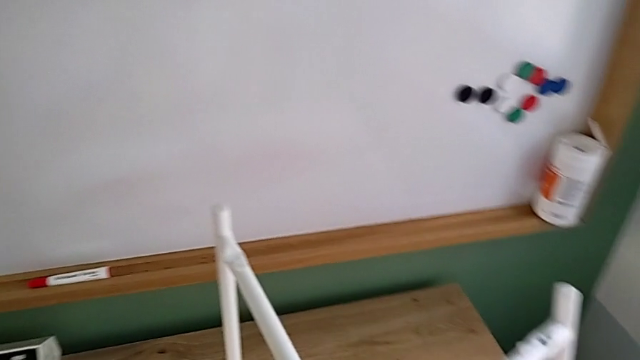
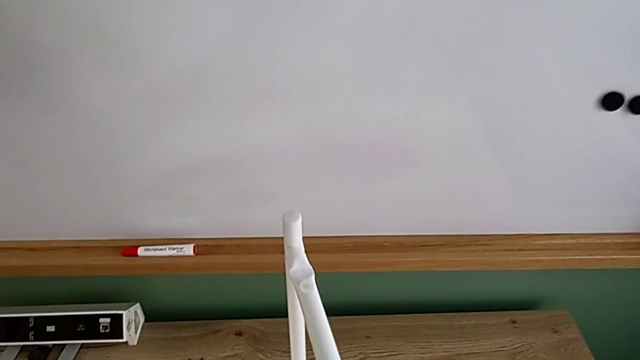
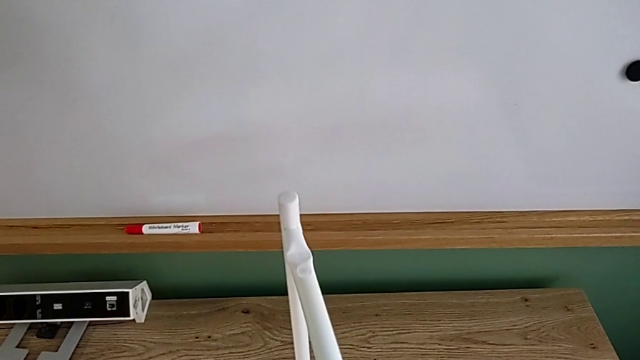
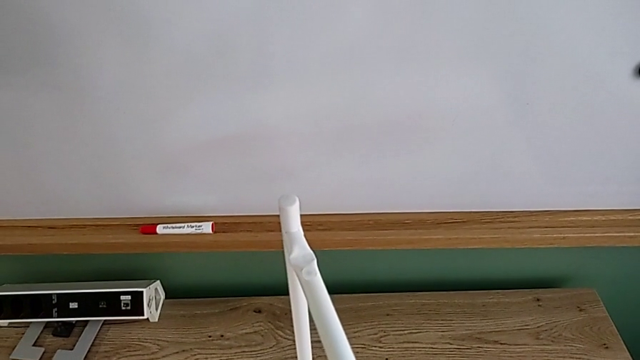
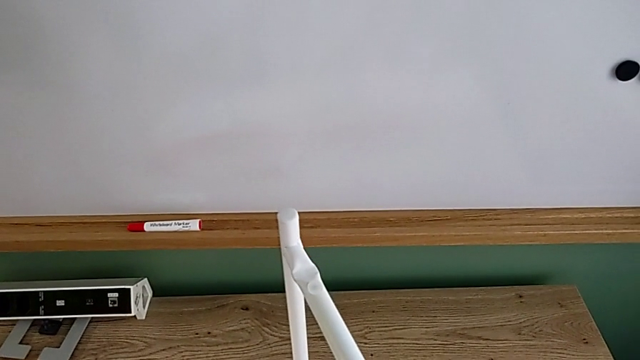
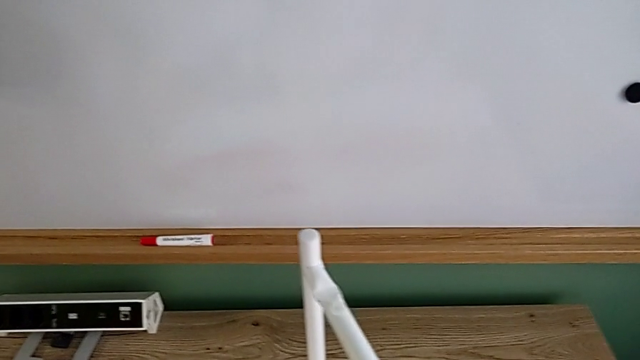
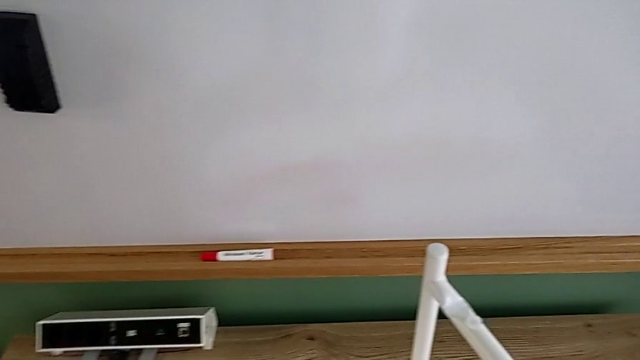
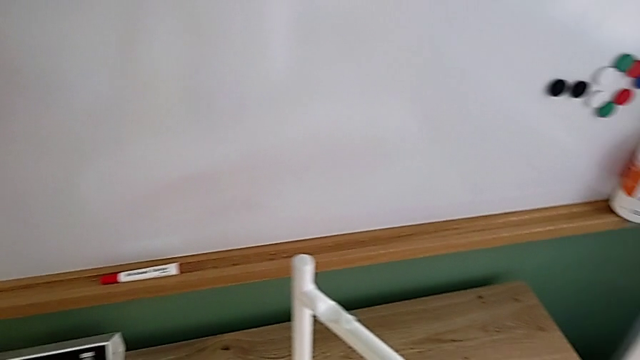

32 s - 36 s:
The camera wearer is mounting the white legs. They slide the white leg.

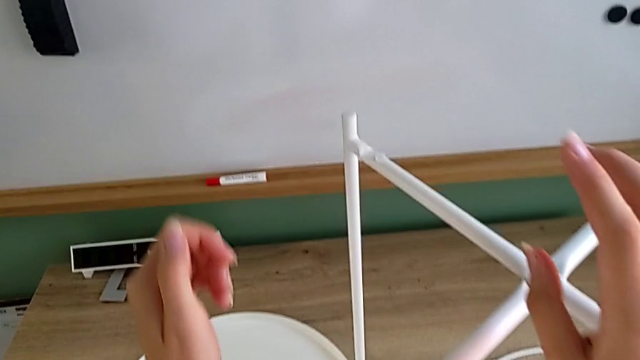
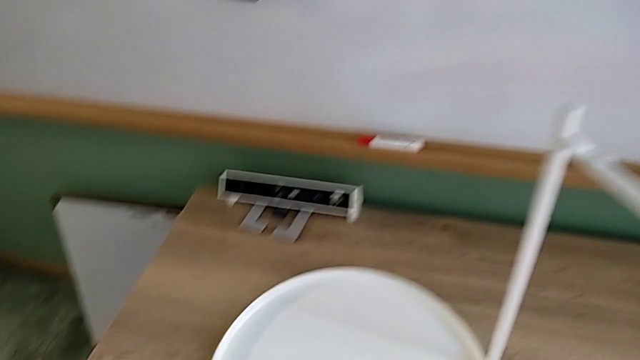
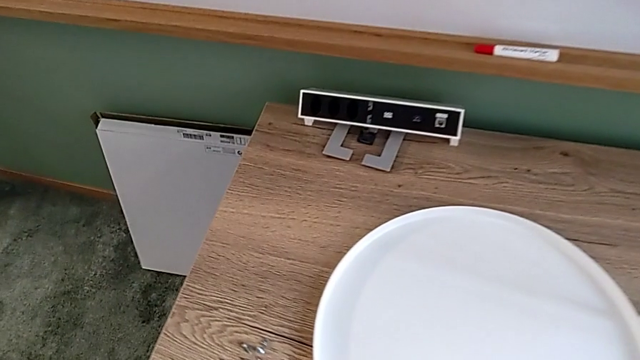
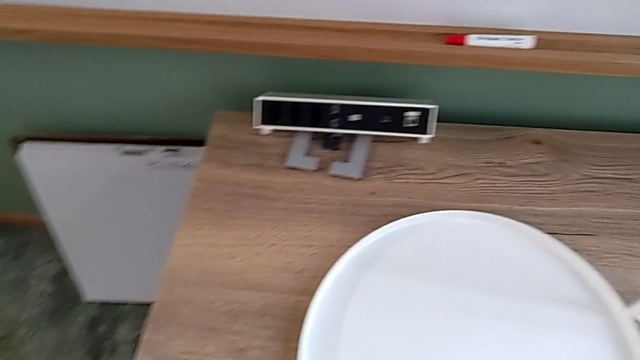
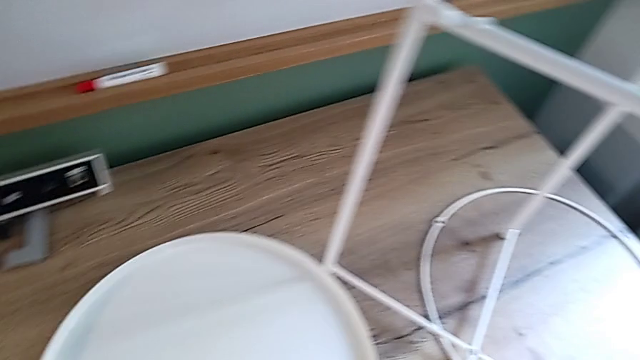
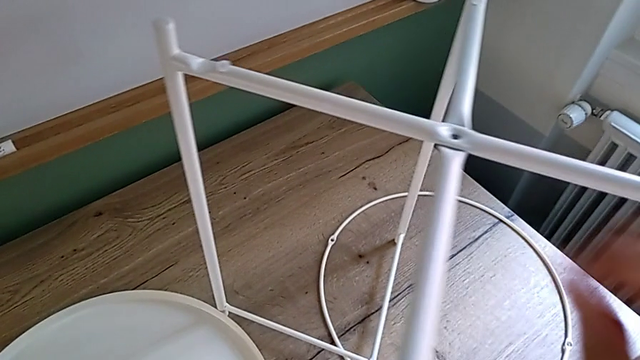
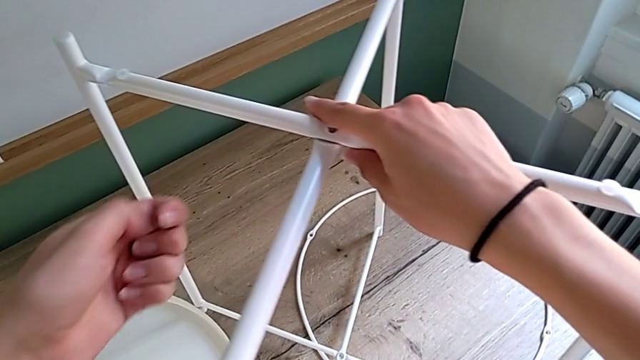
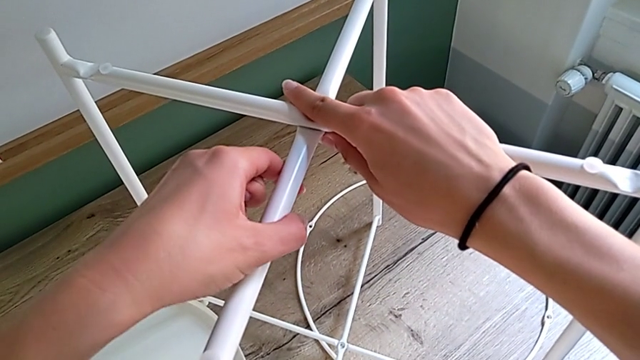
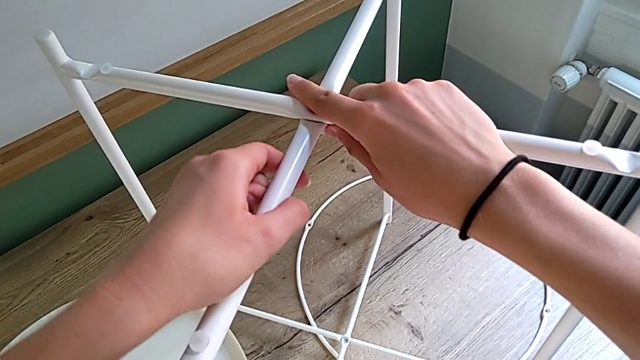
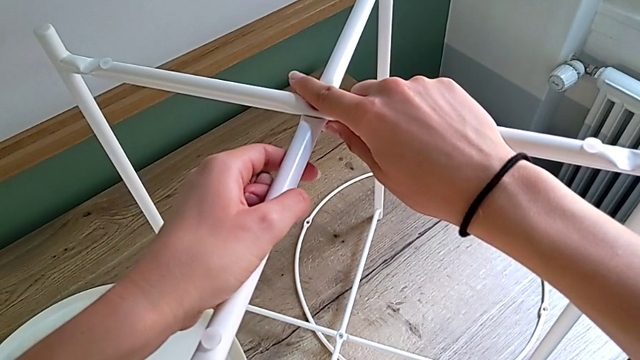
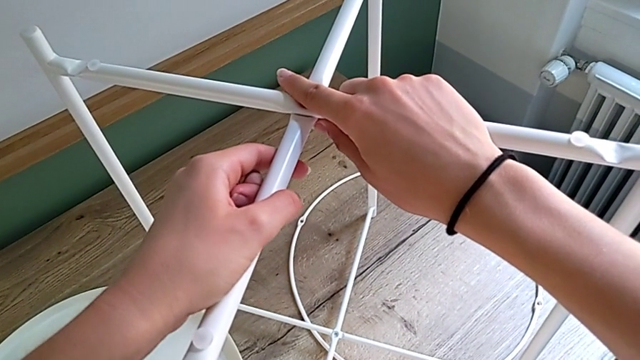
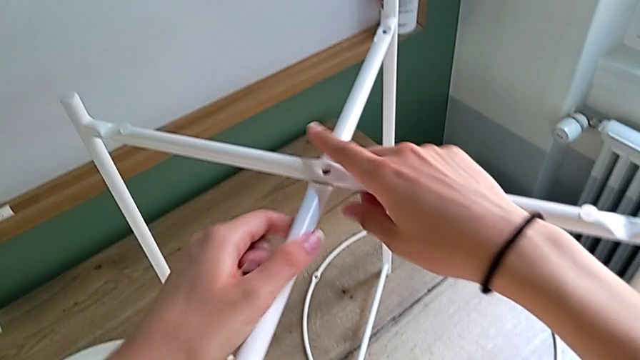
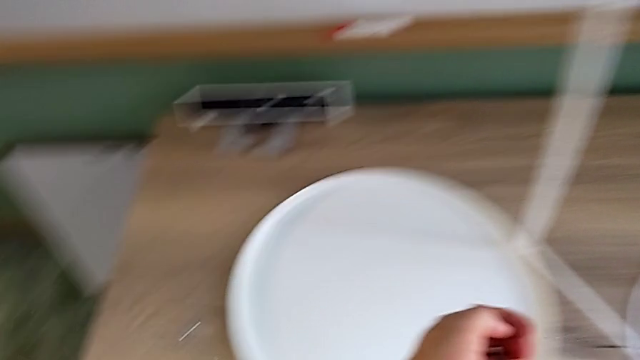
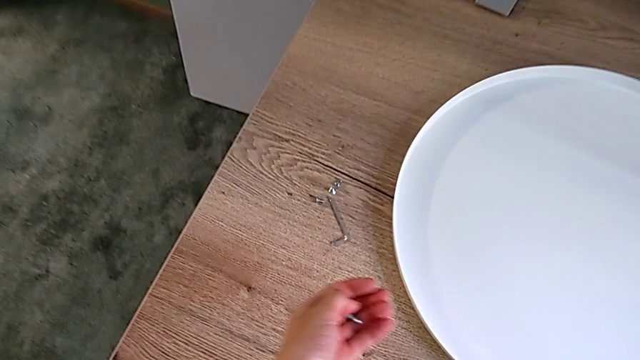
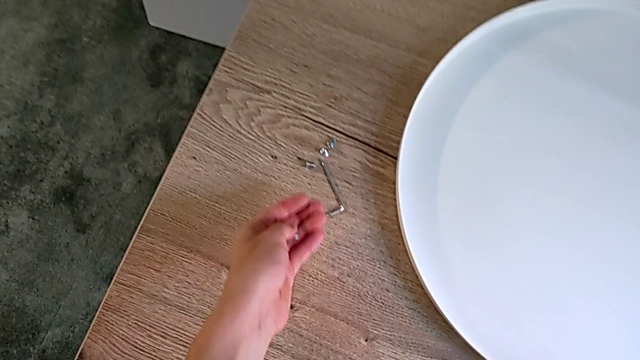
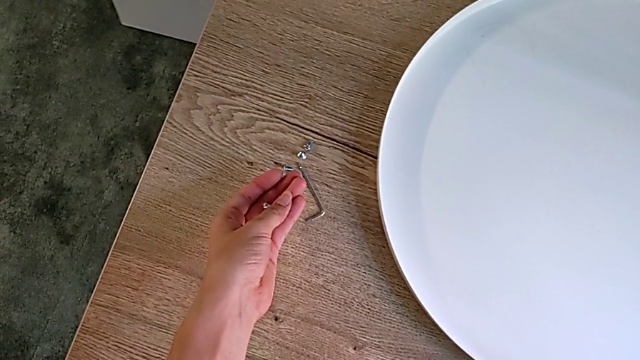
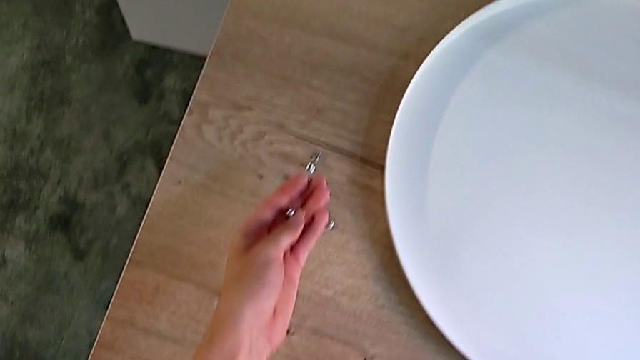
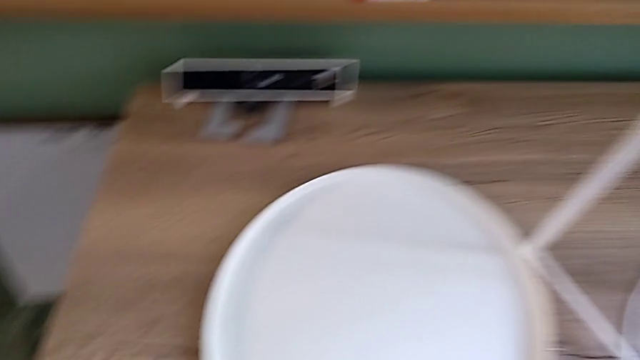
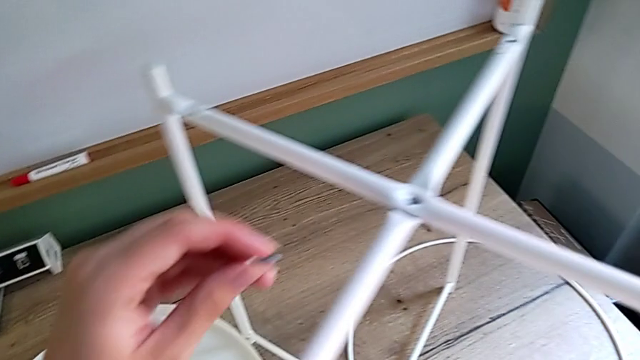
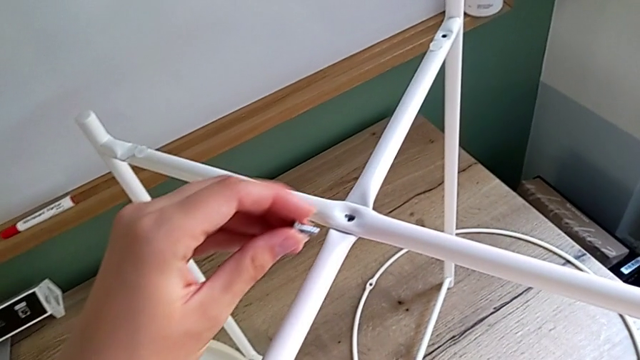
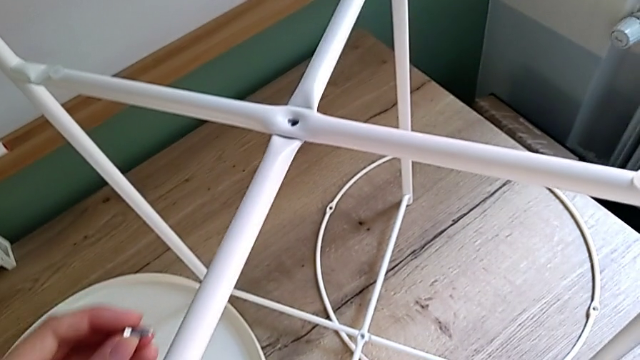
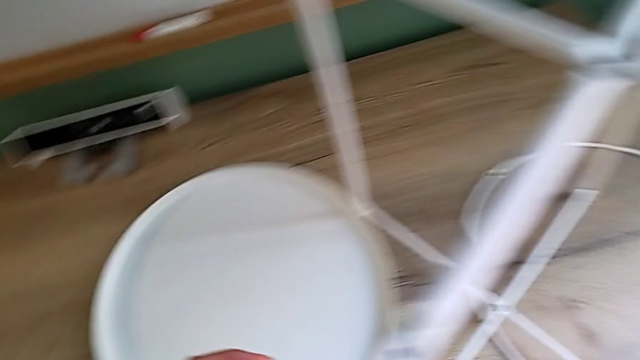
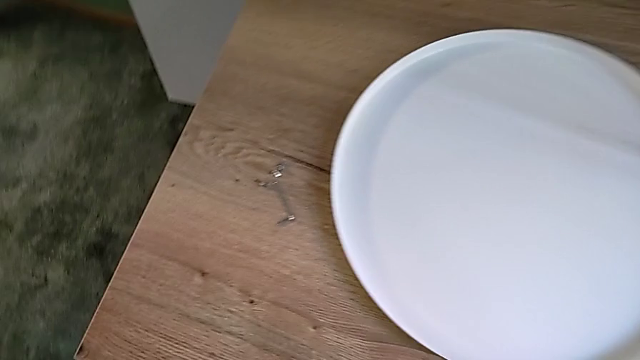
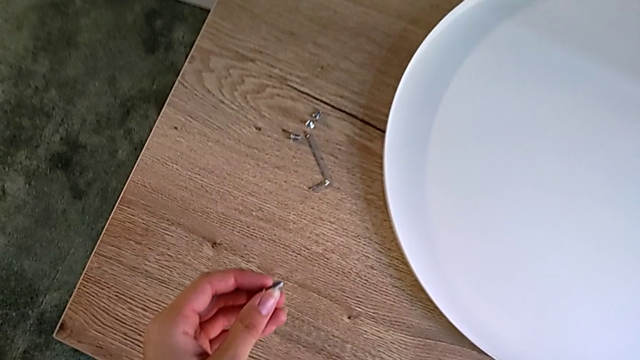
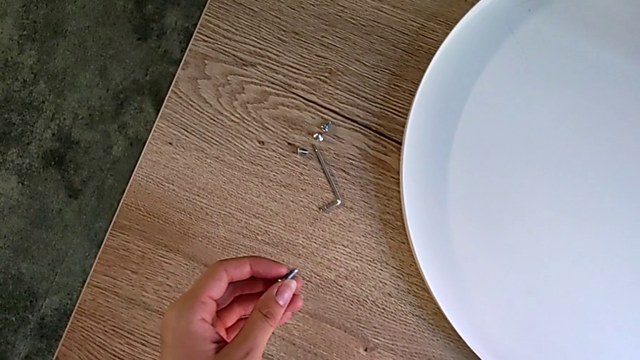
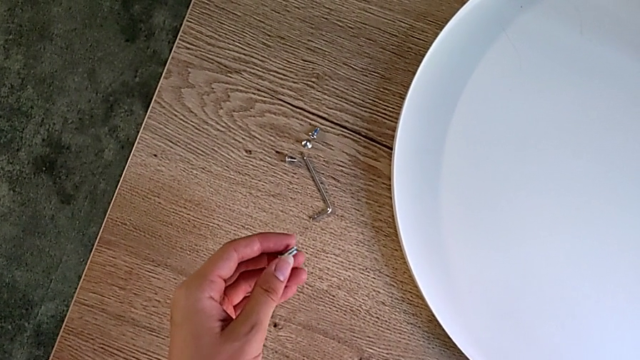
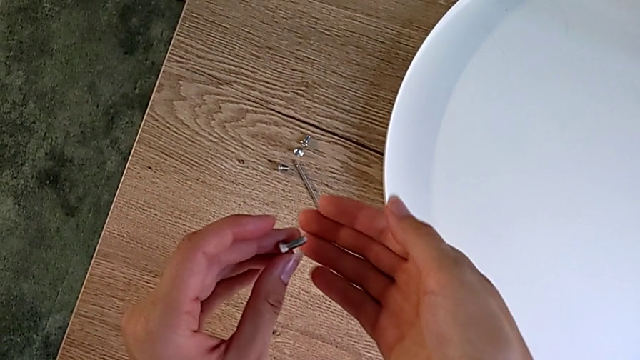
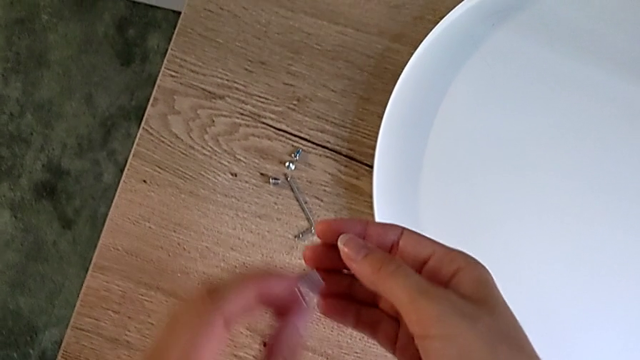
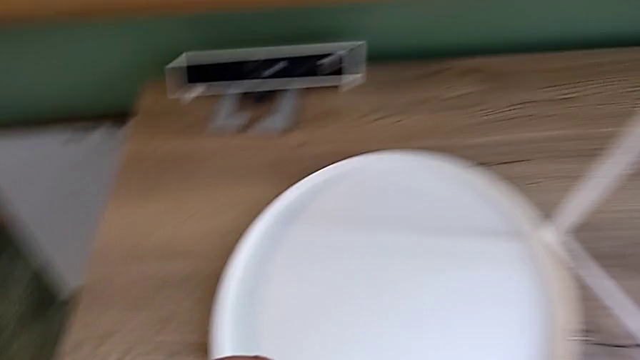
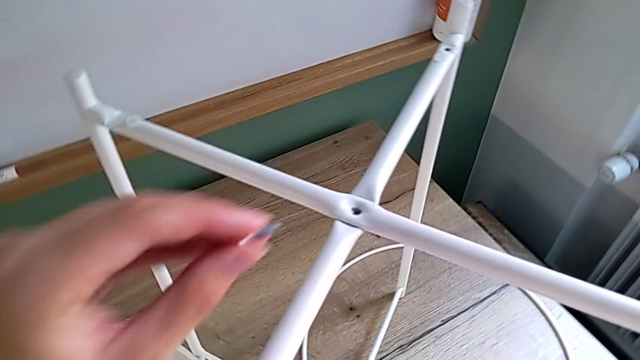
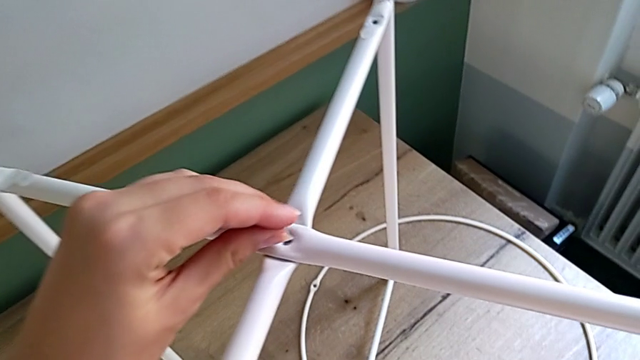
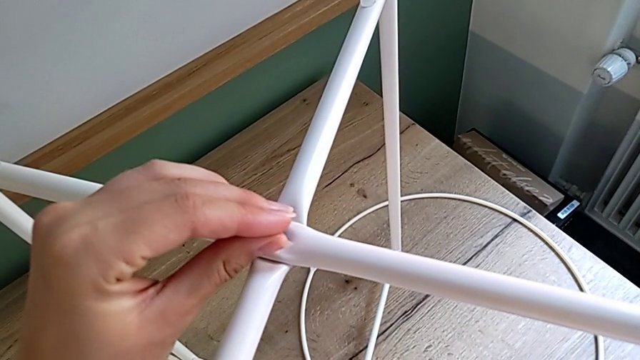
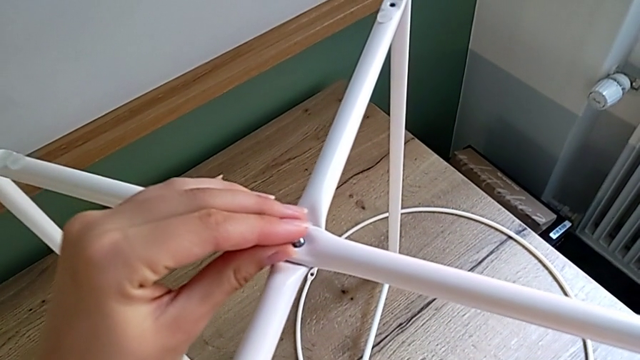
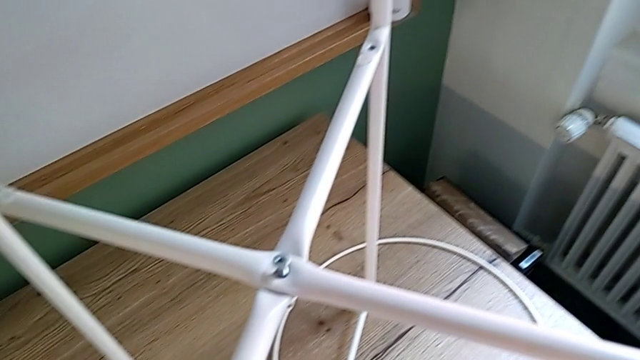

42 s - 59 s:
The camera wearer is assembling the white leg with a hex socket head, and screwing the top leg with a hex socket head using an Allen wrench. They wrongly grab the hex socket head, grabbing the wrong hex socket head, align the two legs, hold the hex socket head, lift it, grab it, inspect it and insert it.
